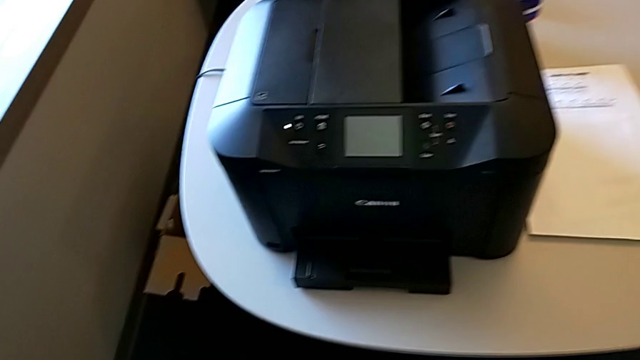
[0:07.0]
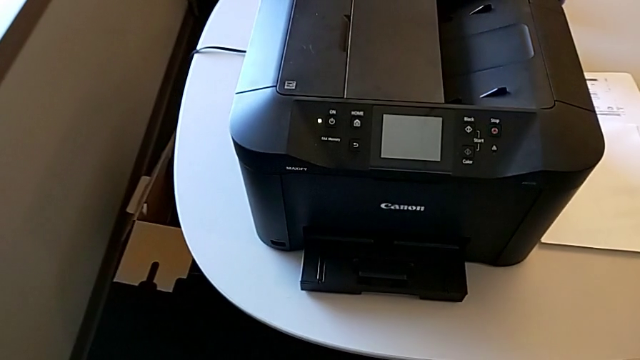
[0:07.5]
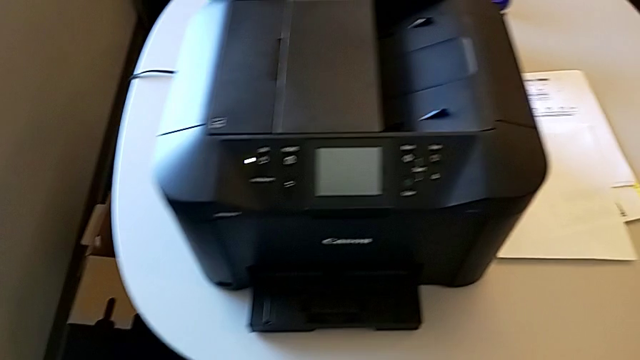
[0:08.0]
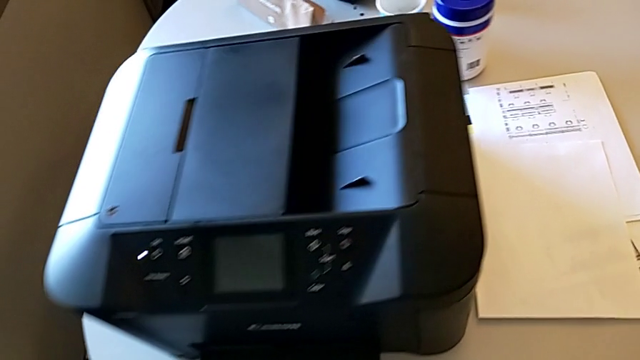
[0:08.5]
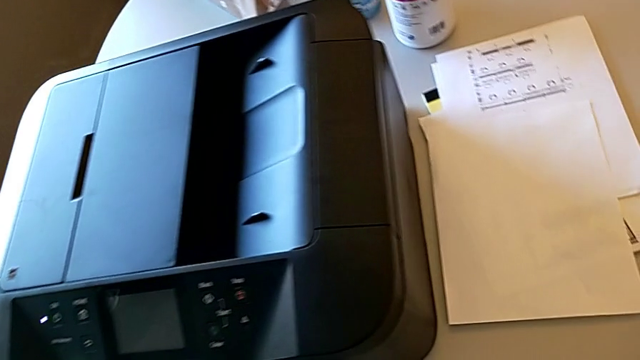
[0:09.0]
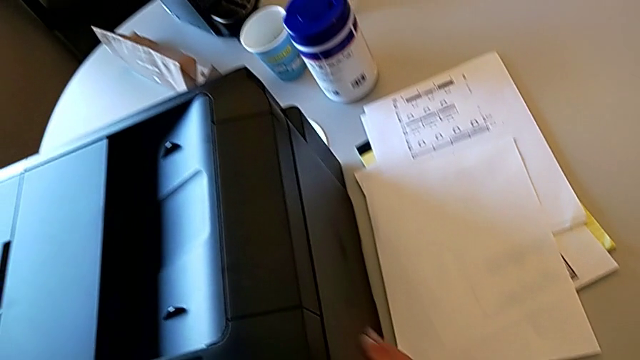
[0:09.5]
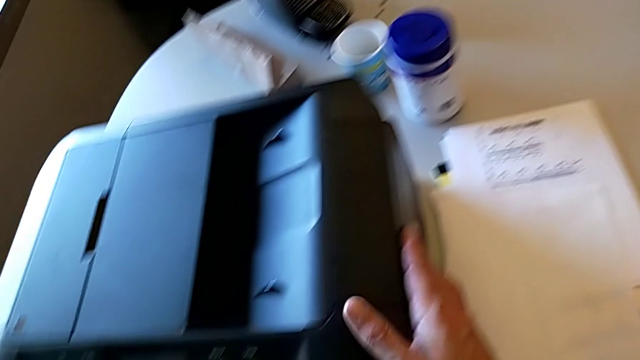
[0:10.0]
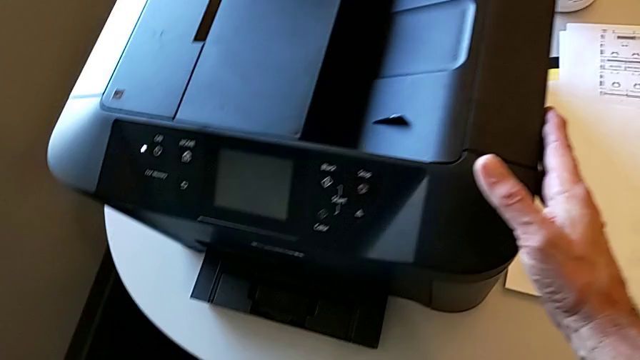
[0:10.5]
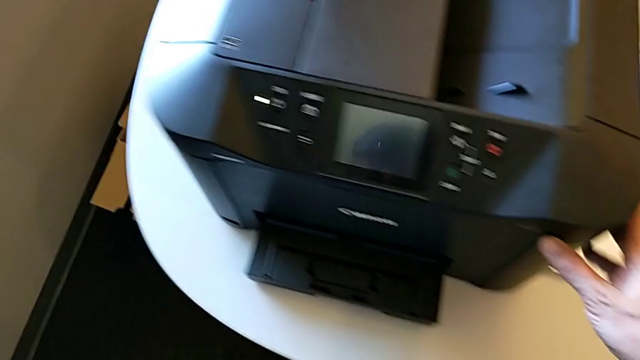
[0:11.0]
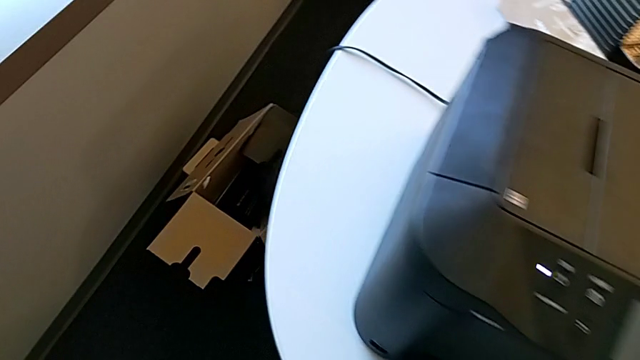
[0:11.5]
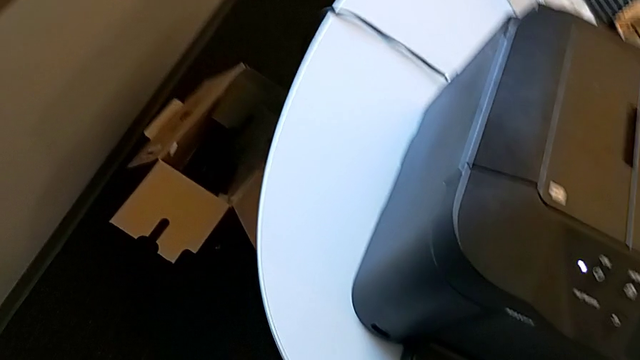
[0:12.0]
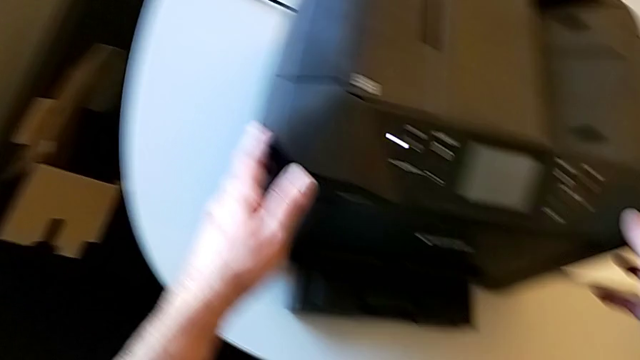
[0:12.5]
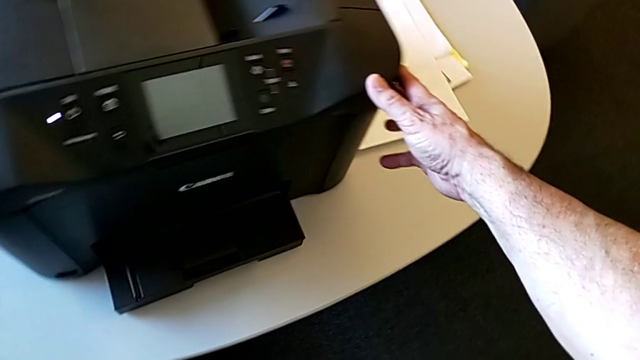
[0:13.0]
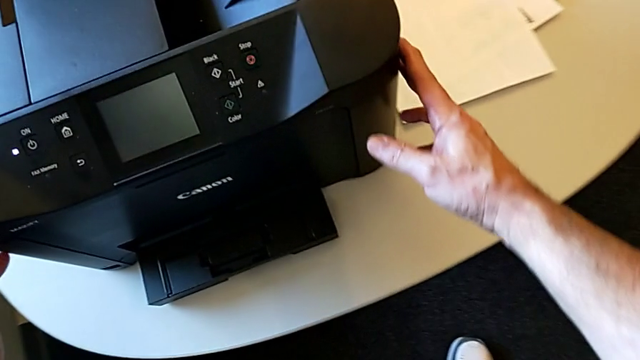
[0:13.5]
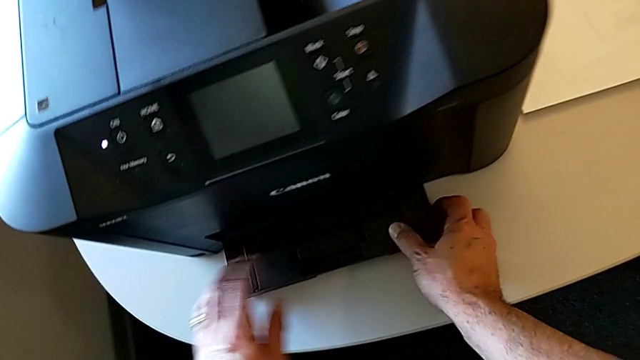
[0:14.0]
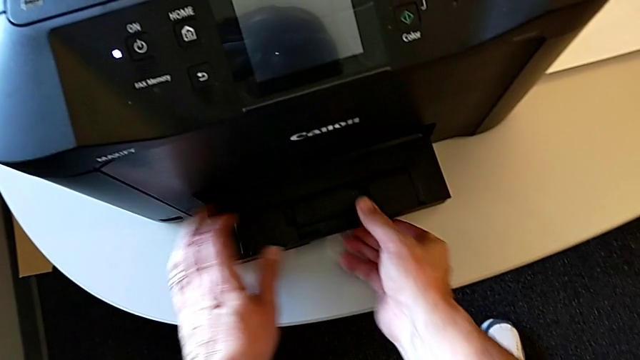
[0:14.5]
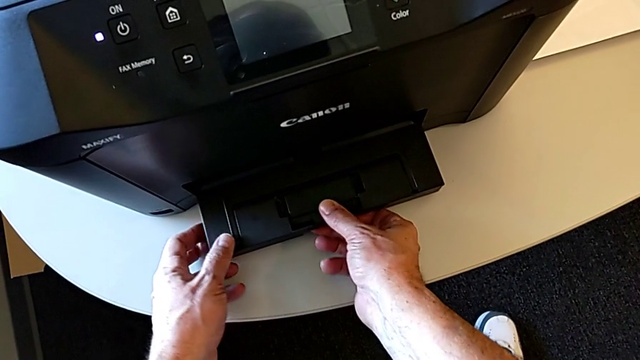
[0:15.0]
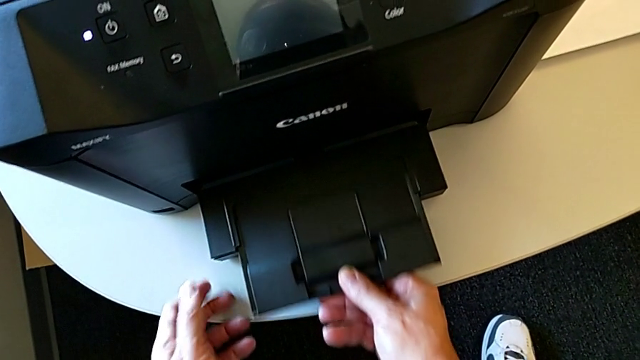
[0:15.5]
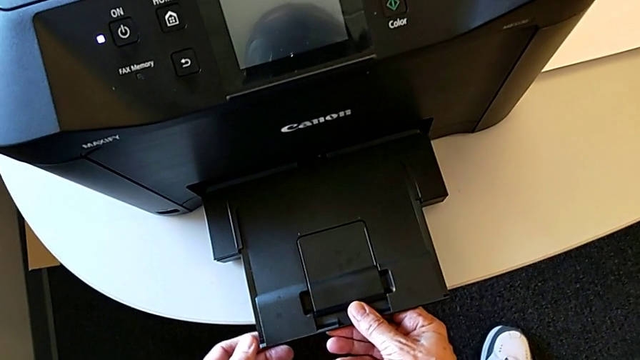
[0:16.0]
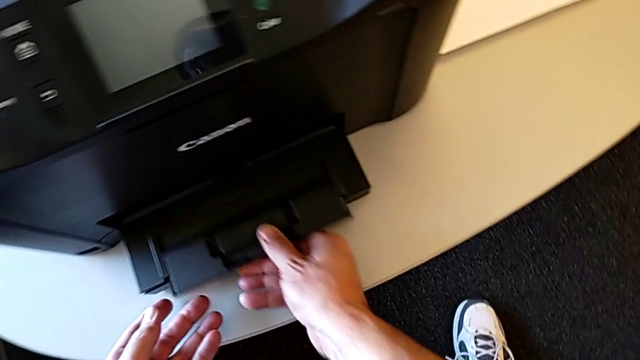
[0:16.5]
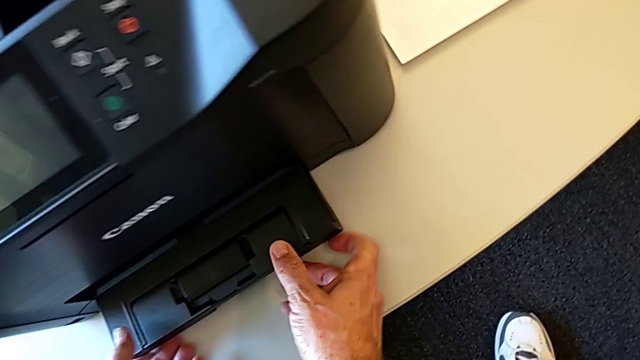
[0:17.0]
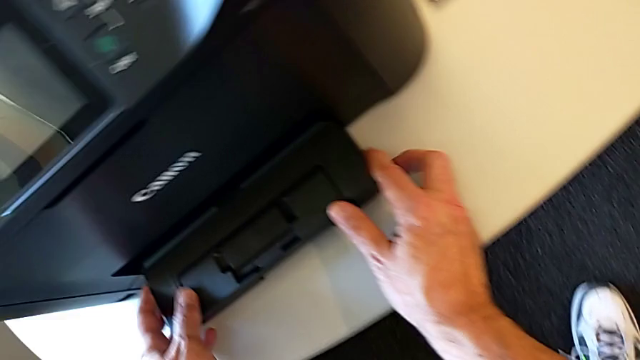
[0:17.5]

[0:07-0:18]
The camera wearer is loading a paper sheet into the paper tray. They inspect the printer, wrongly grab the extending paper tray, grabbing the wrong side, and pull it, pulling the wrong side. They push the extending paper tray.

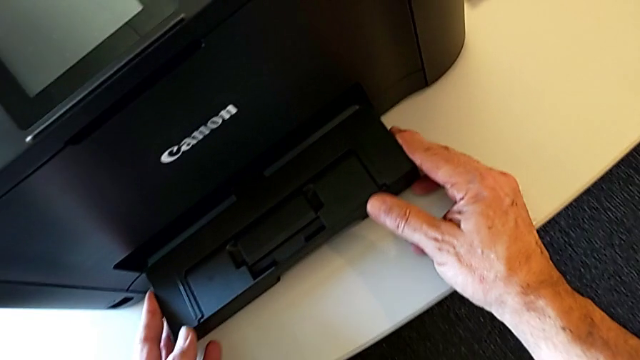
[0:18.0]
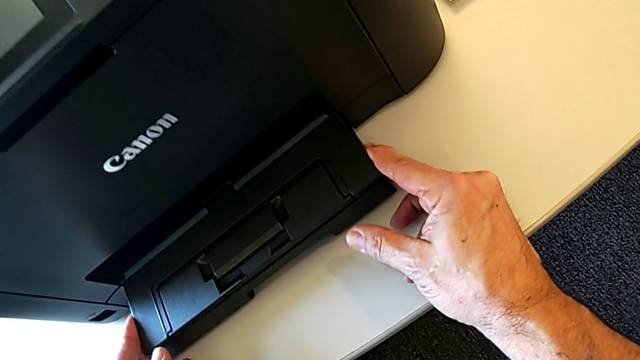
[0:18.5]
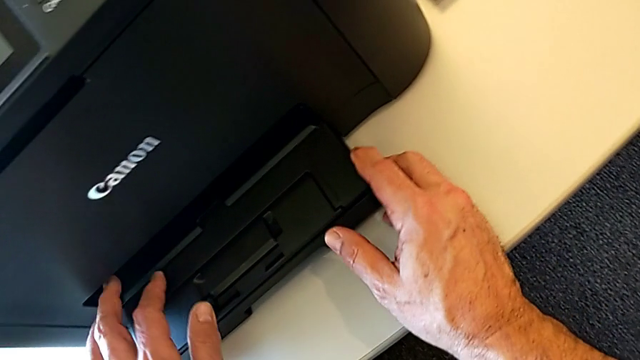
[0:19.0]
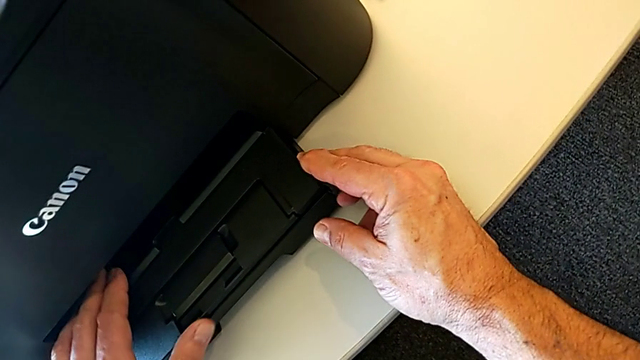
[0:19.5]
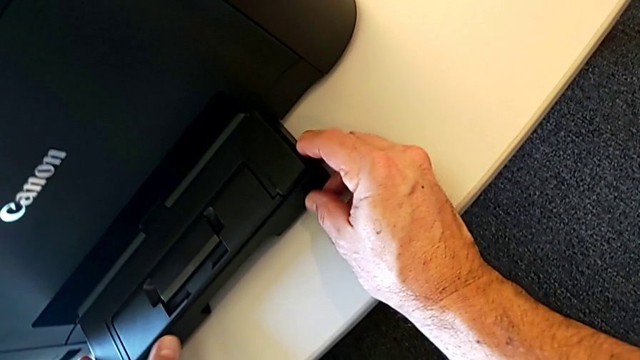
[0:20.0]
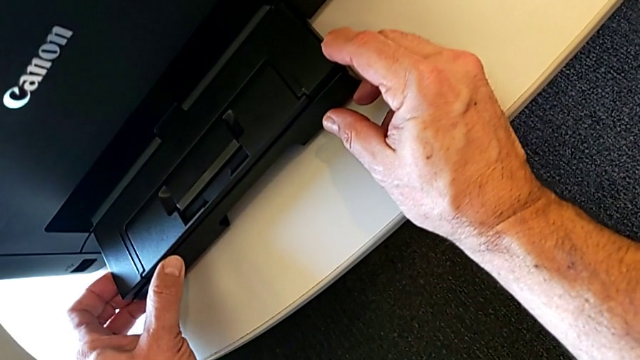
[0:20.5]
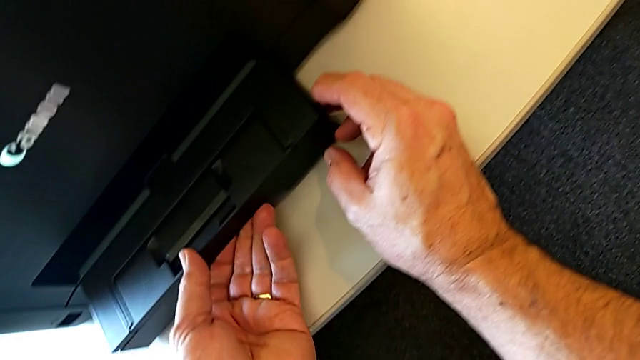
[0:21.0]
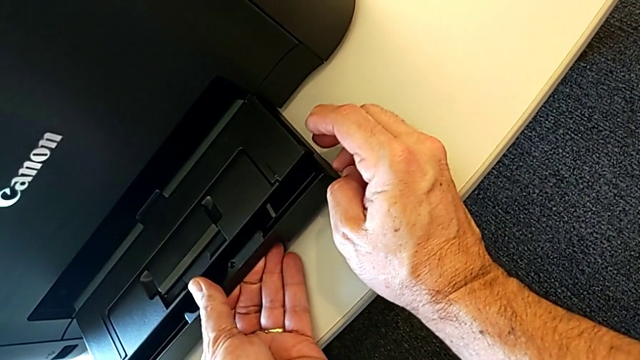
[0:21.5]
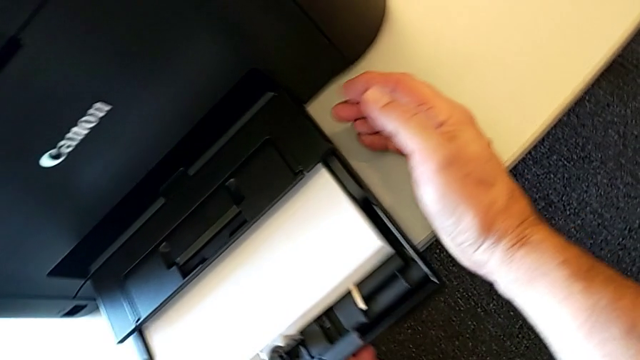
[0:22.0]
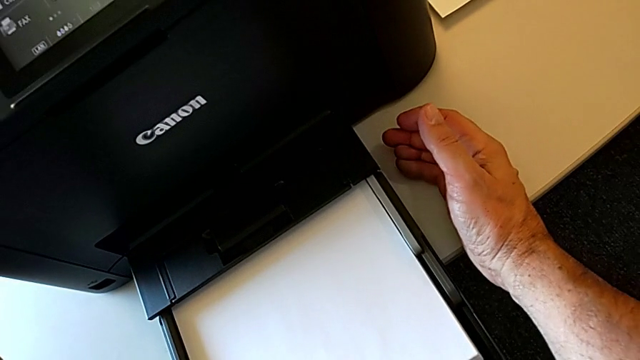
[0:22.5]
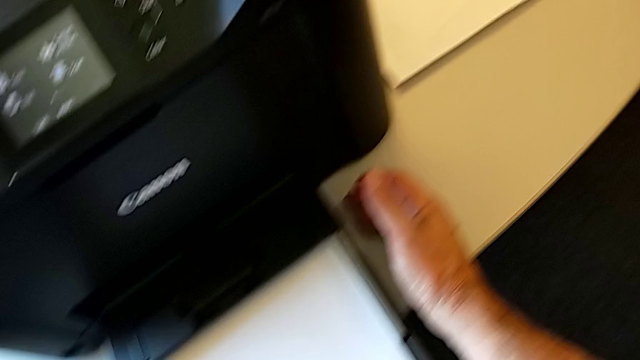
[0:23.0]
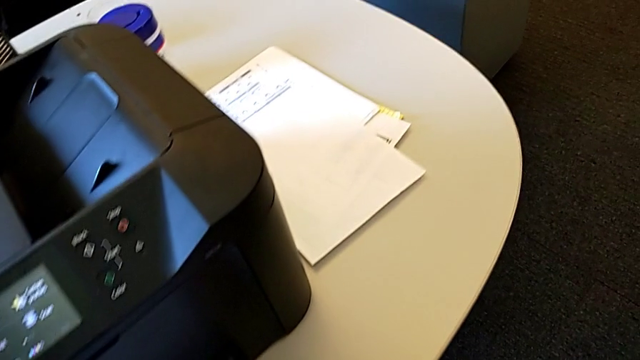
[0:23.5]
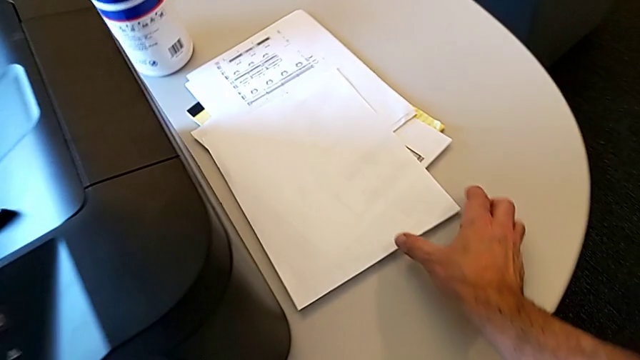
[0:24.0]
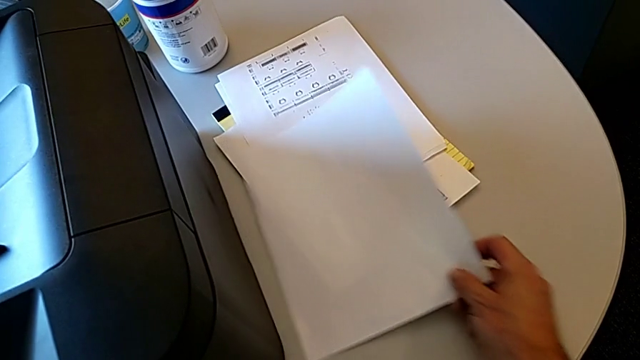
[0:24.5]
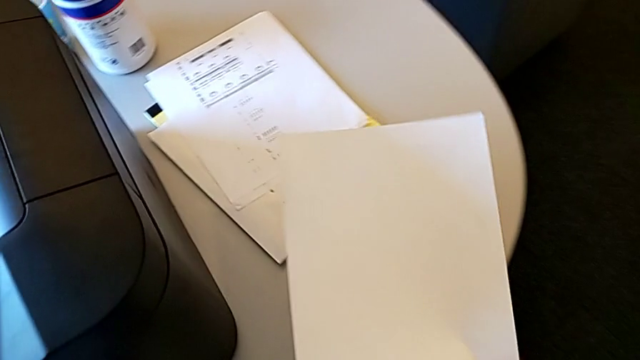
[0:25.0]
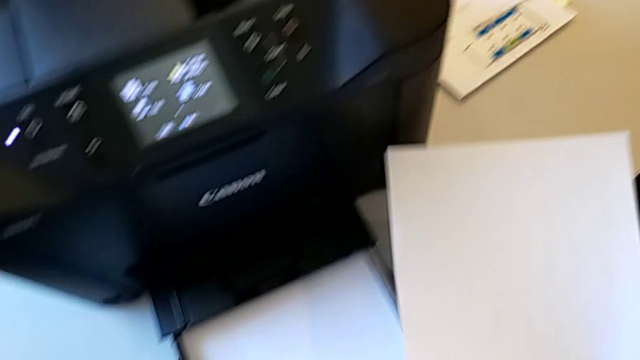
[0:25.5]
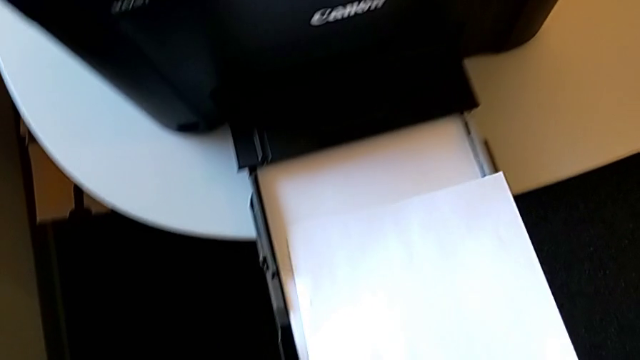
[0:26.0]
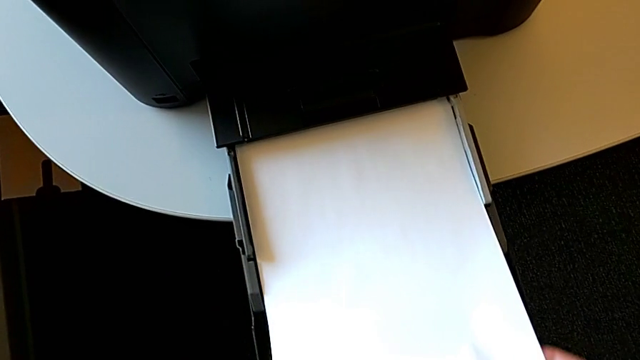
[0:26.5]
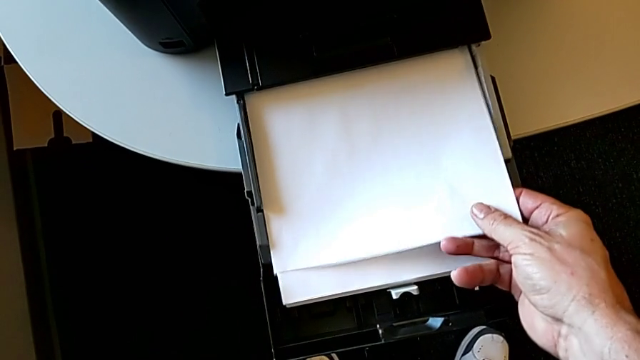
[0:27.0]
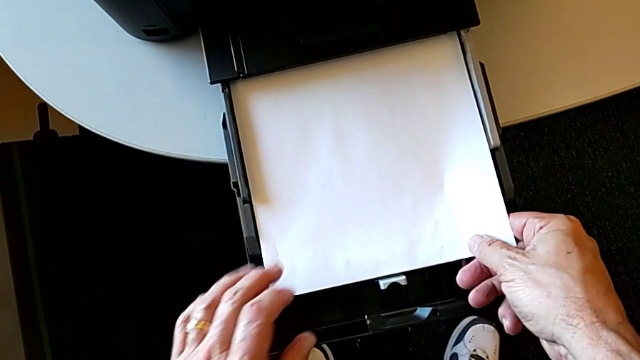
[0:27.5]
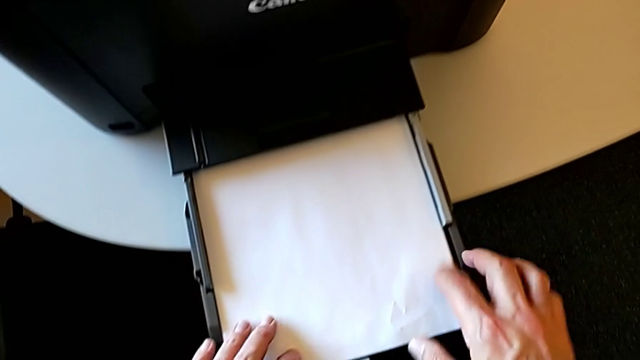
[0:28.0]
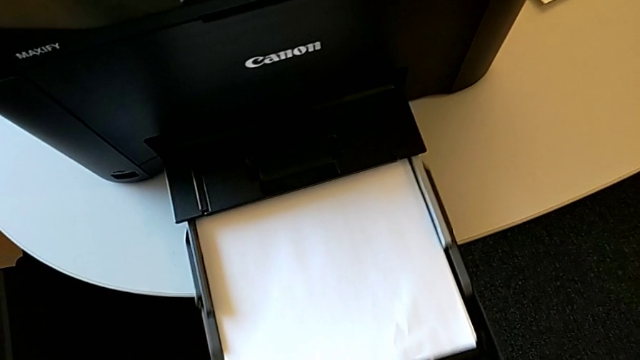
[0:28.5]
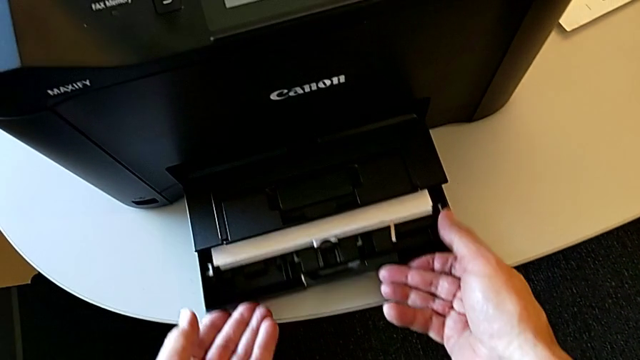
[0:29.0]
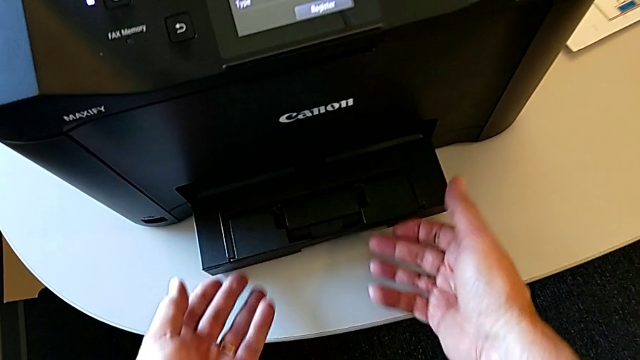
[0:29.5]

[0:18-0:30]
The camera wearer is loading a paper sheet into the paper tray. They grab the paper tray, pull it, grab the paper stack, load it and close the paper tray.
